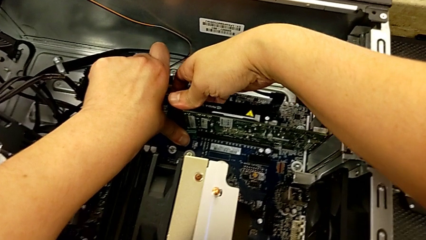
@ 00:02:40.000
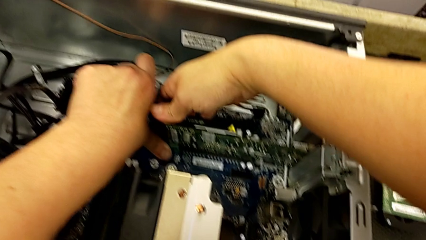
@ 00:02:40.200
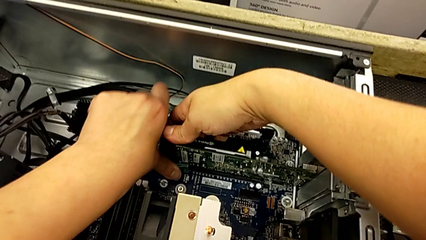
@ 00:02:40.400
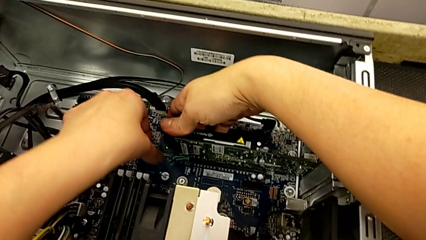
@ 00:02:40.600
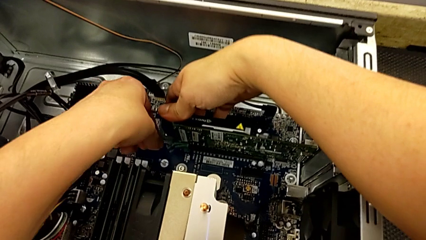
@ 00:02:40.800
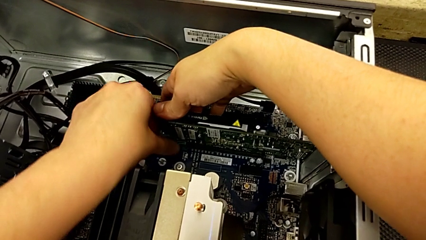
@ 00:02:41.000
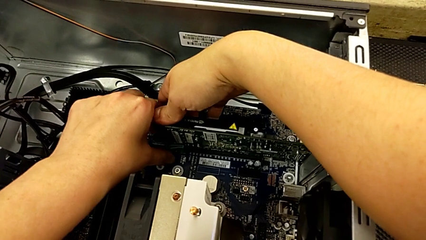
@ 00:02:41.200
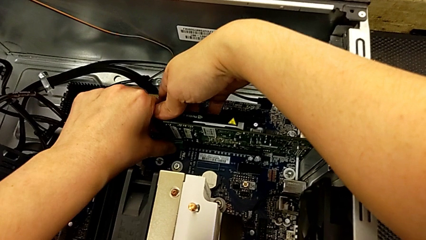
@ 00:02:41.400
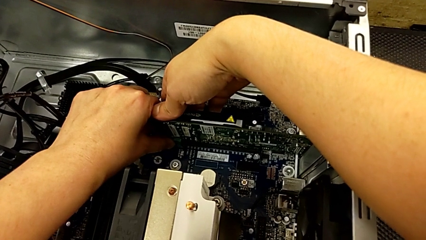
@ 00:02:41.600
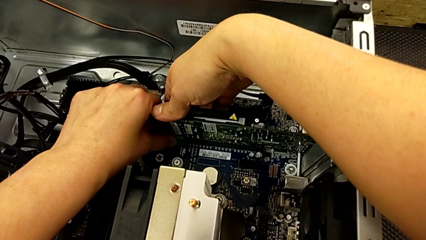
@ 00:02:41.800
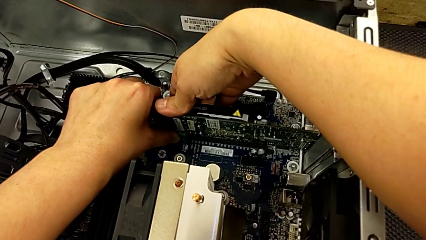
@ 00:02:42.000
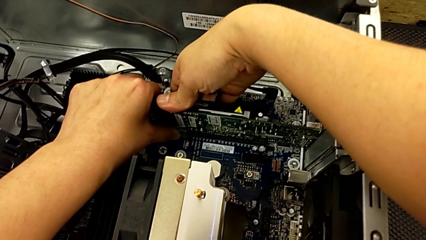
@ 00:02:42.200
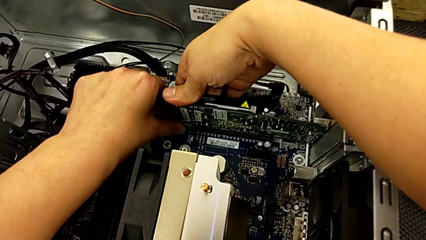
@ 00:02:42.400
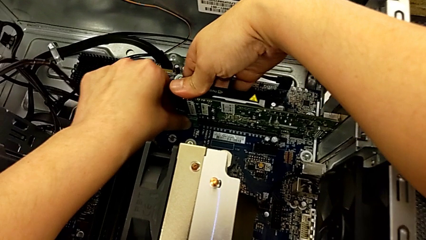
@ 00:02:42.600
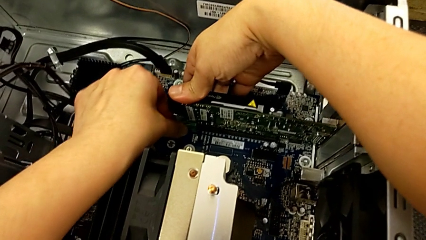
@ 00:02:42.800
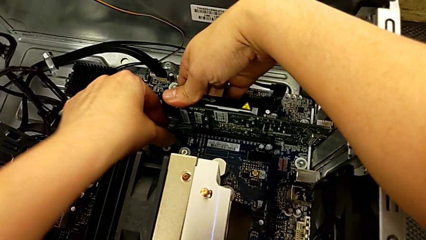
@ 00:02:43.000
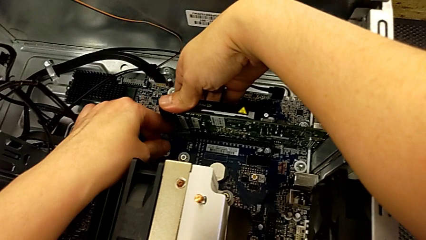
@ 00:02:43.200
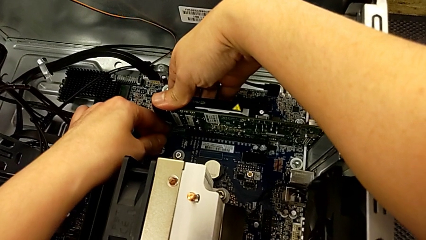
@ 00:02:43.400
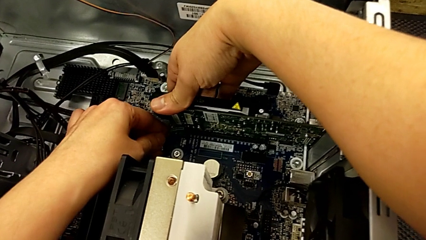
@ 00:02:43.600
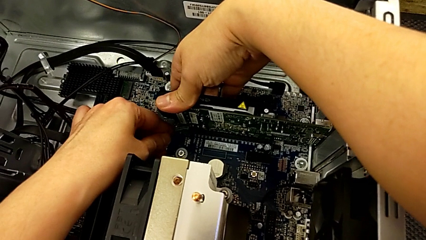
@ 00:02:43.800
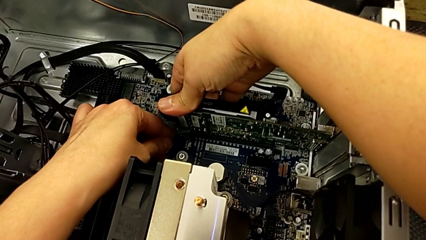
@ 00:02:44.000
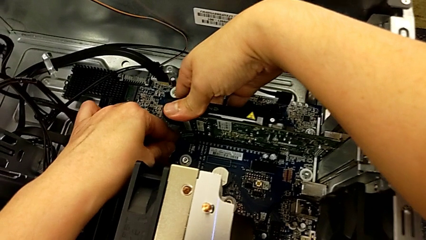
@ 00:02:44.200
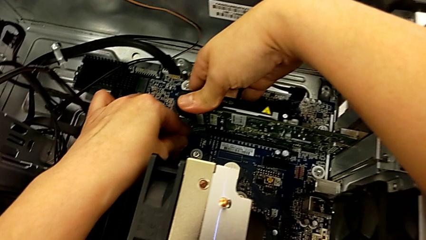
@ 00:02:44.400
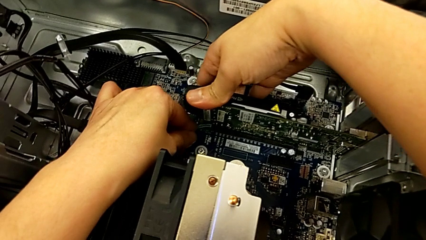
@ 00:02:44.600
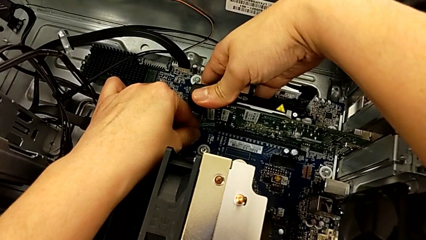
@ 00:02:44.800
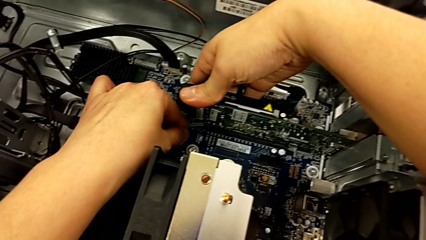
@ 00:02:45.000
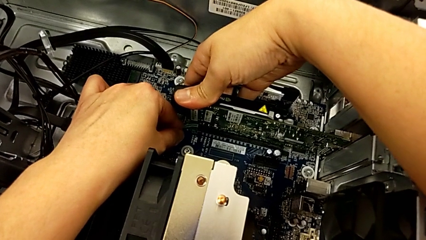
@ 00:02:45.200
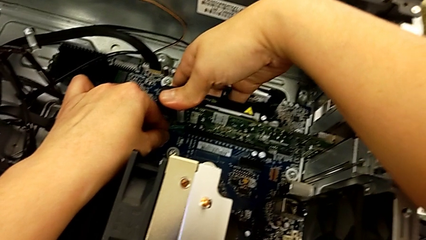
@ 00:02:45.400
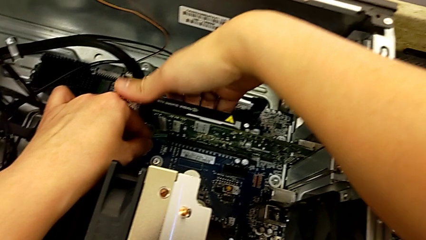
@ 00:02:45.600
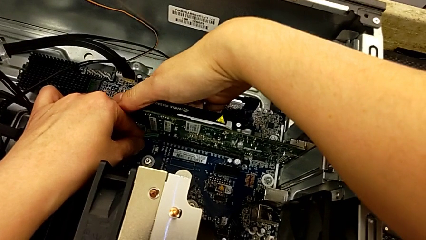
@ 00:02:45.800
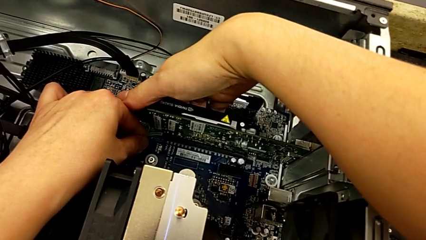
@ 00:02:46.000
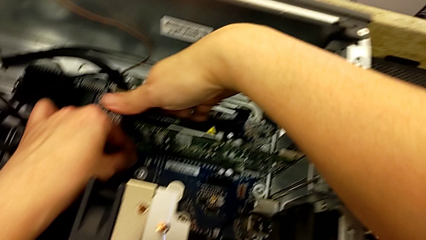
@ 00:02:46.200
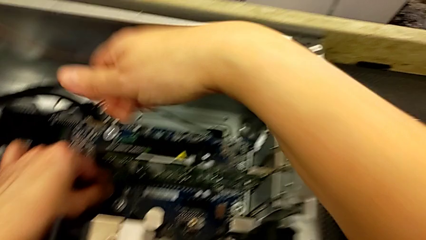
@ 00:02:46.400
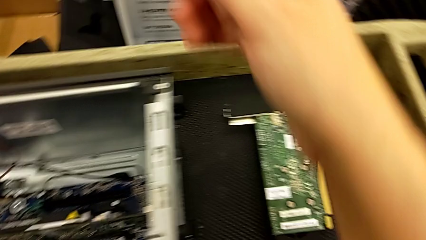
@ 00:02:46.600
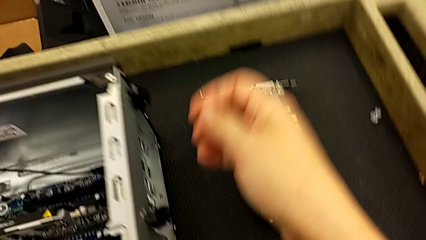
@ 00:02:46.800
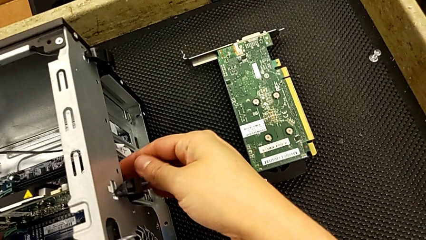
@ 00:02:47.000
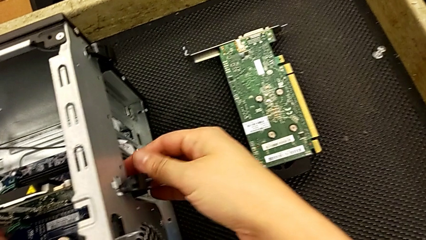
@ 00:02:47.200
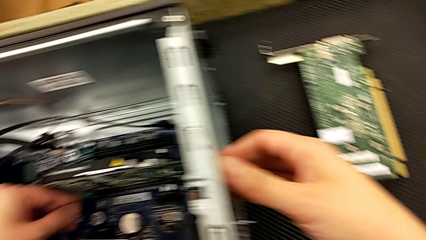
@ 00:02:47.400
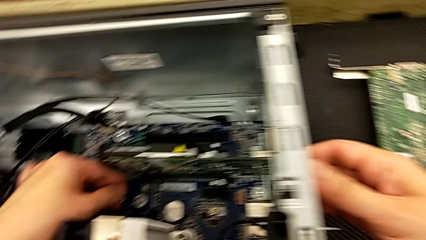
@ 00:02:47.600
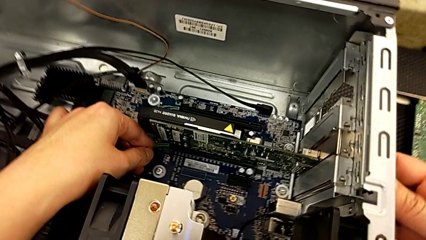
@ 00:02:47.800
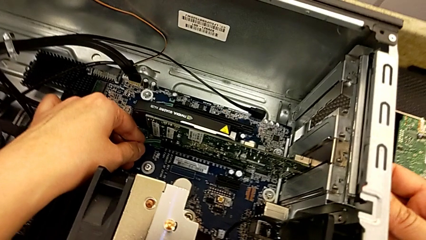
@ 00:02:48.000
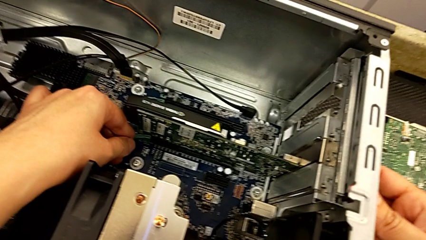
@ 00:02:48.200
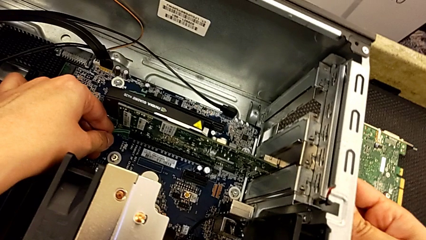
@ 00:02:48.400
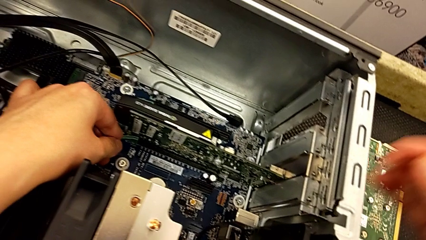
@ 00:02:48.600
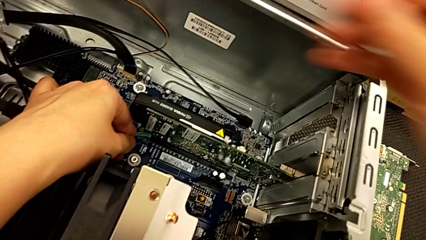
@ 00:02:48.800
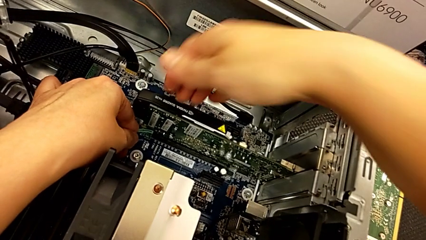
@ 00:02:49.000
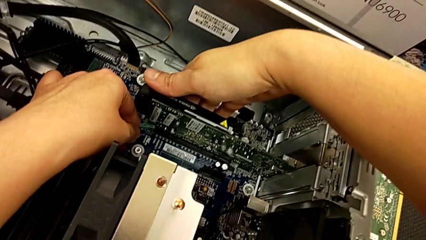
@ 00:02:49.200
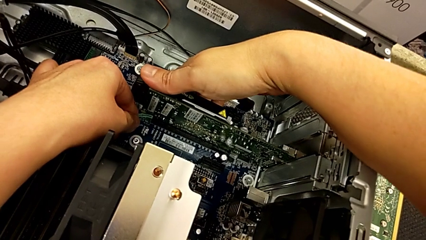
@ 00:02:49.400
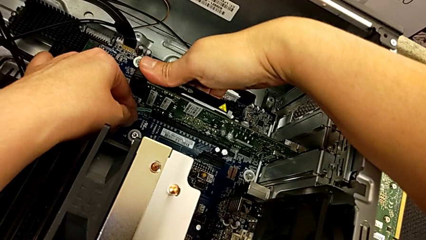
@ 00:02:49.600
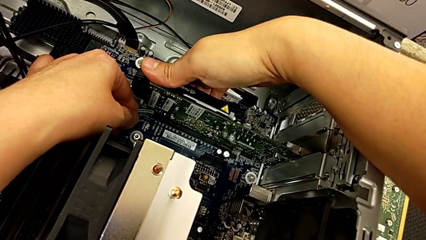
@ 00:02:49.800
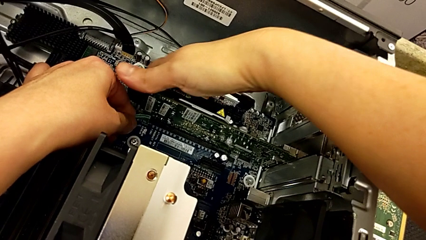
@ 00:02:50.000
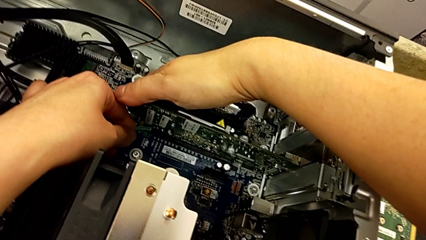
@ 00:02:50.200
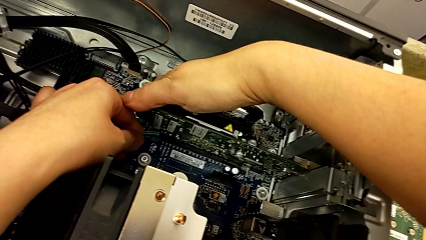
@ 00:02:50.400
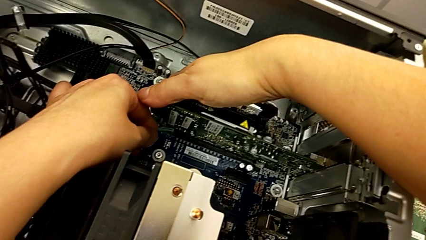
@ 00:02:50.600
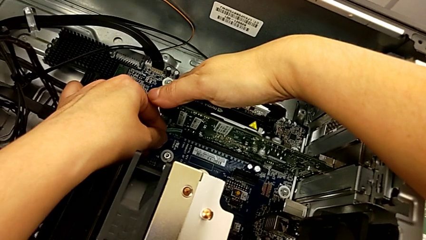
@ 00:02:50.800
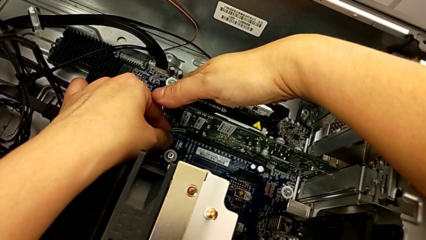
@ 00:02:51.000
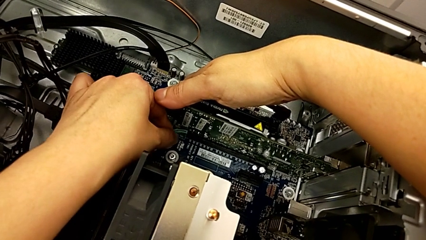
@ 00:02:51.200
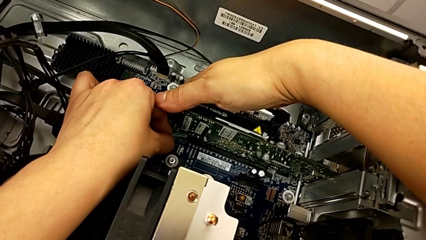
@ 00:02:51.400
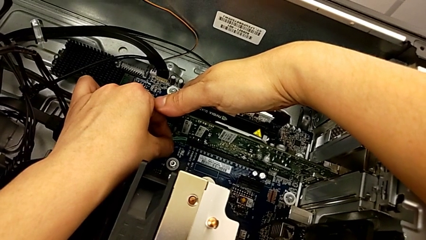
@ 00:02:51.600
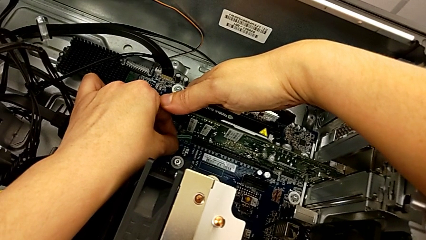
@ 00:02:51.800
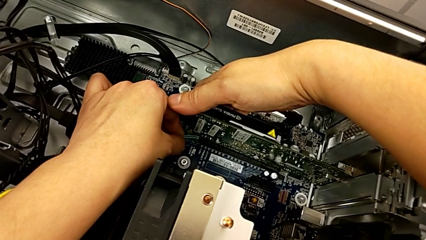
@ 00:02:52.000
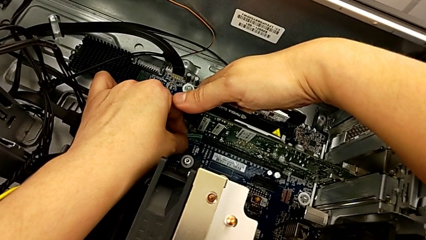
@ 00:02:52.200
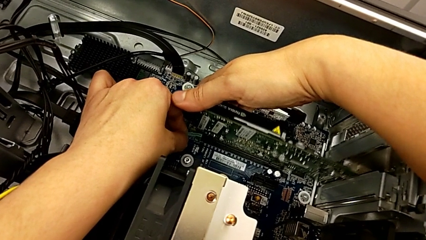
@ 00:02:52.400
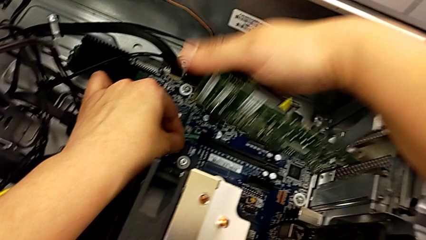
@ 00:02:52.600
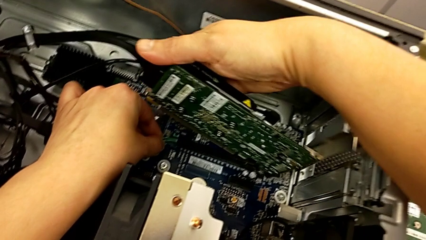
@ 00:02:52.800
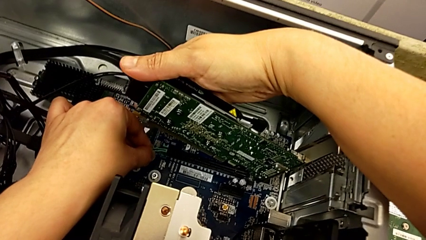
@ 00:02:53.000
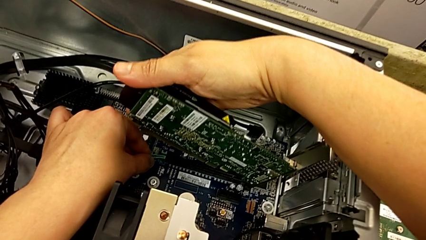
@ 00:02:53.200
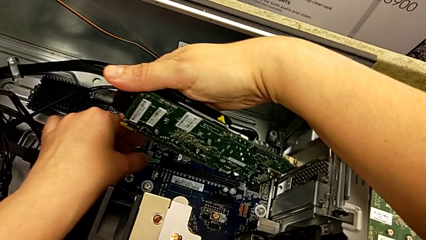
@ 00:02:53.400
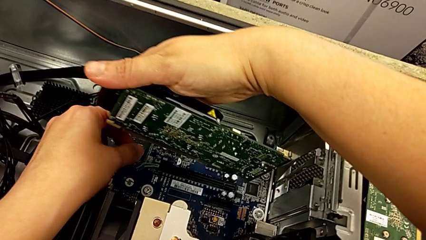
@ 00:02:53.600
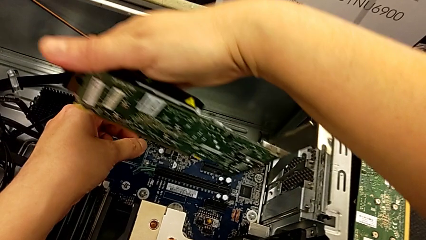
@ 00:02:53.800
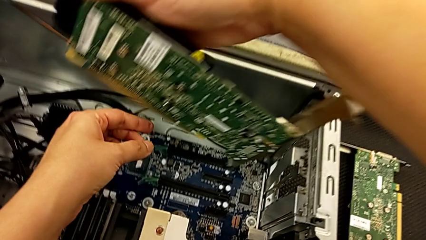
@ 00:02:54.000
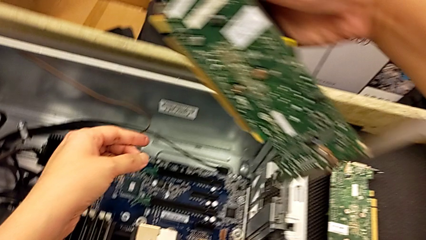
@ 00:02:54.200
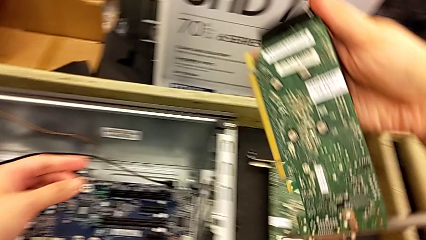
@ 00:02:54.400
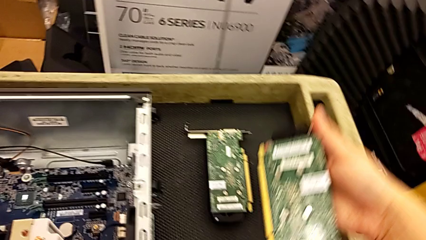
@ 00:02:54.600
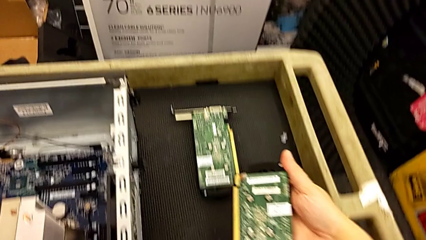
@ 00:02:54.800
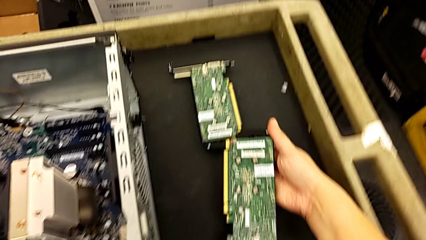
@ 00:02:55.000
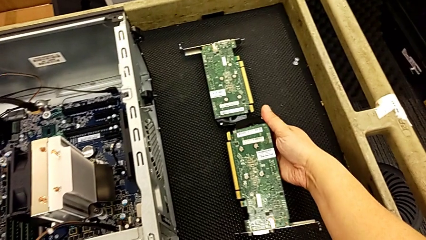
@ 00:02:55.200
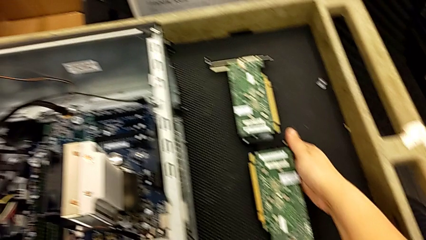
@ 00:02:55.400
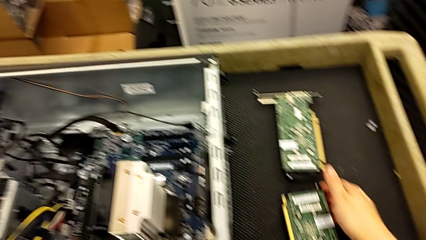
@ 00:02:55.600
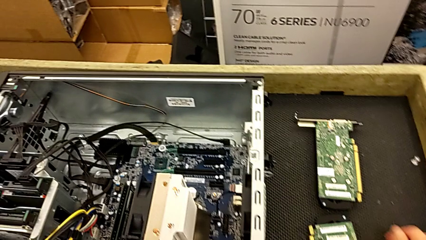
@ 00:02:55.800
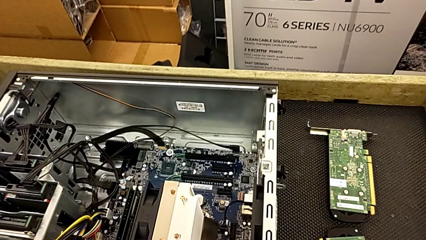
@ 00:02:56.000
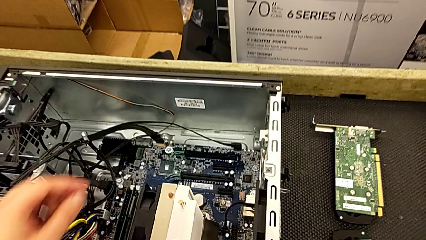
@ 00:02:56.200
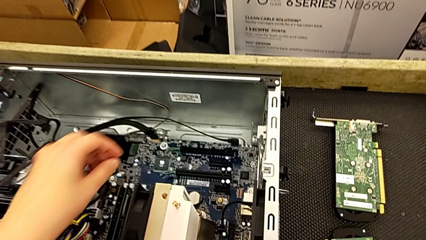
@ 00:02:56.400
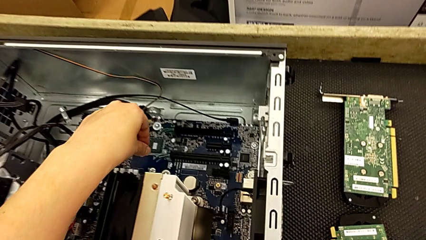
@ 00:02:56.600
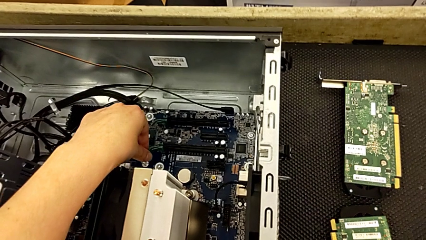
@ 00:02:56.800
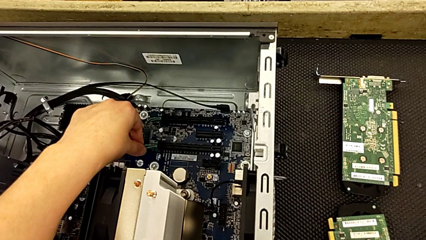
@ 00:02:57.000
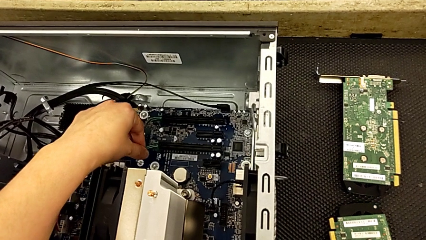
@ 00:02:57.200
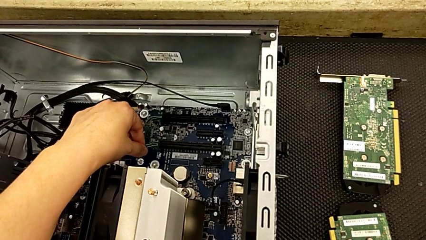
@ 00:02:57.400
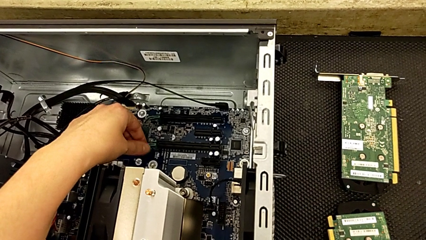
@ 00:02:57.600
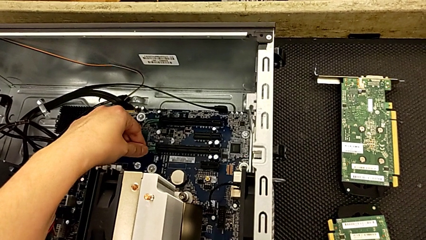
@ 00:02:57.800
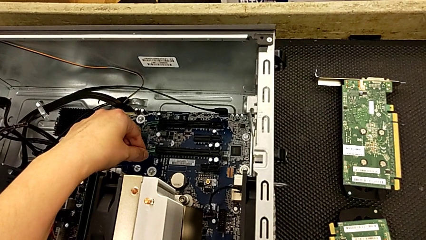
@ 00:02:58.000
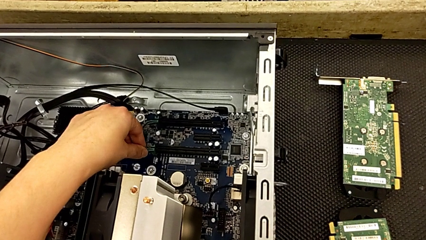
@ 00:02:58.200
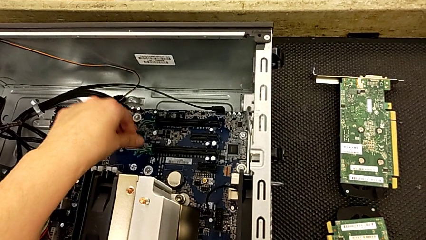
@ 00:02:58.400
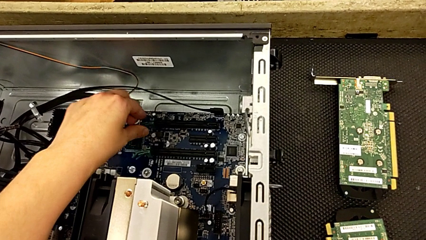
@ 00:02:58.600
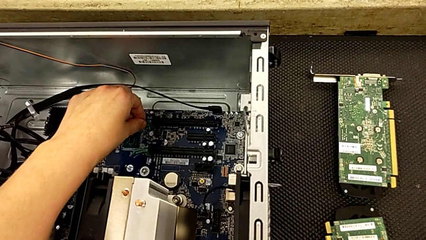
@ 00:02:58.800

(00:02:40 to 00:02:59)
The camera wearer is removing the second graphic card. They keep unlocking the computer tab, withdraw the graphic card, place the second graphic card and touch the computer tab.
